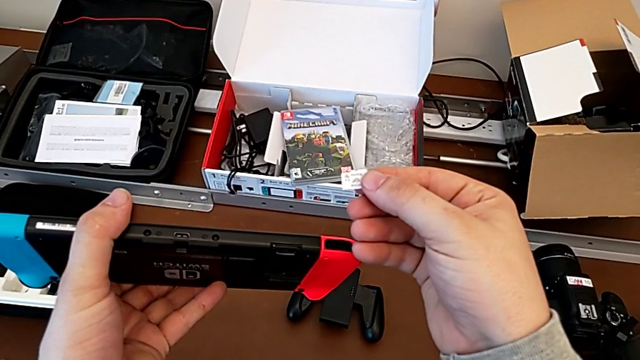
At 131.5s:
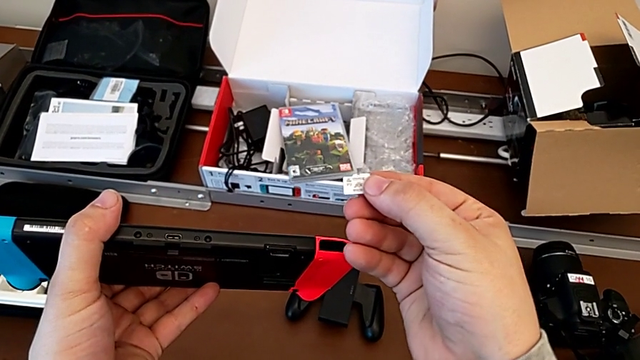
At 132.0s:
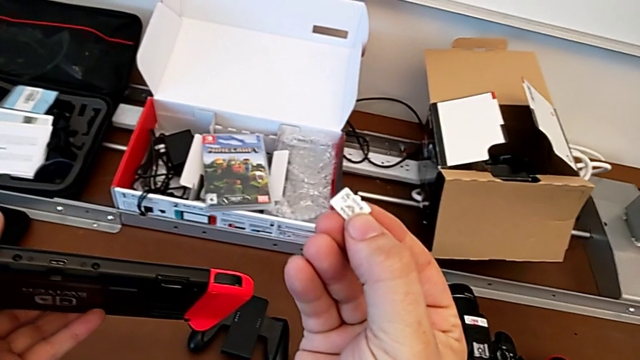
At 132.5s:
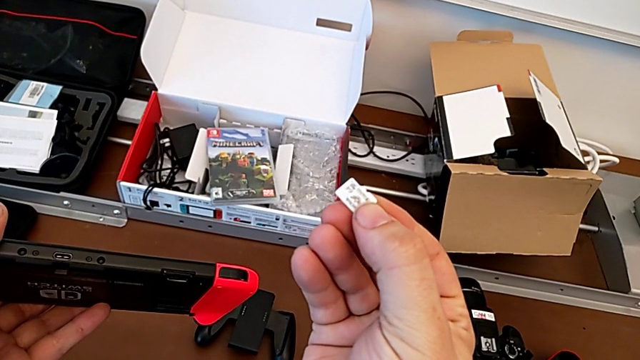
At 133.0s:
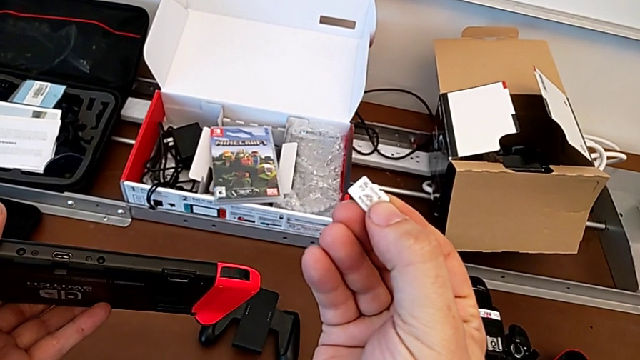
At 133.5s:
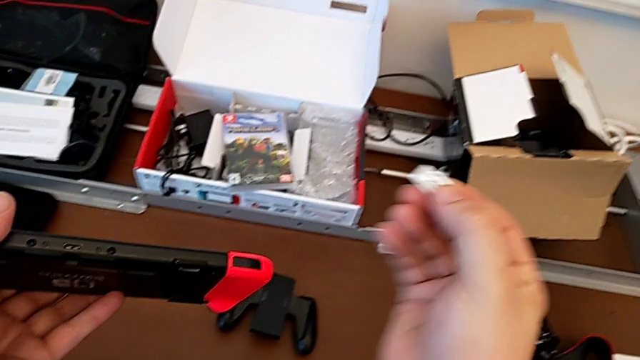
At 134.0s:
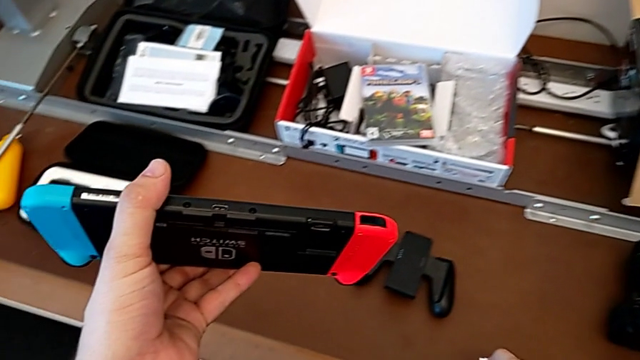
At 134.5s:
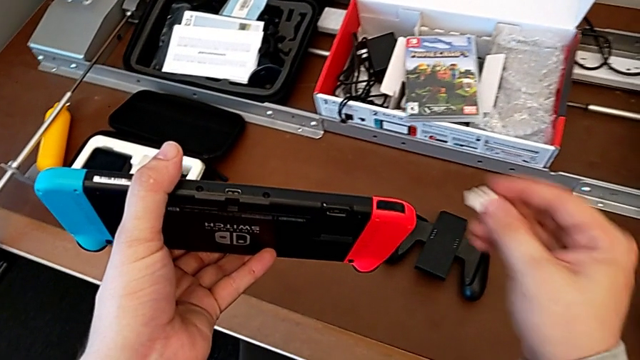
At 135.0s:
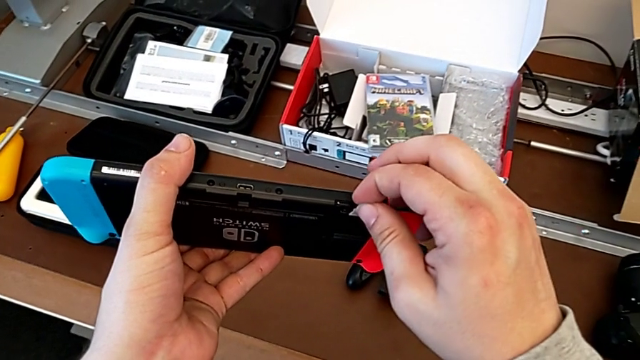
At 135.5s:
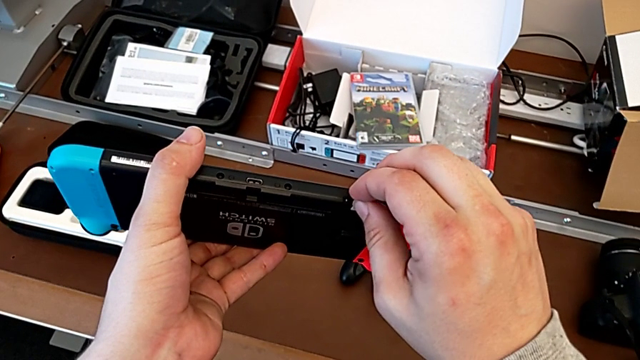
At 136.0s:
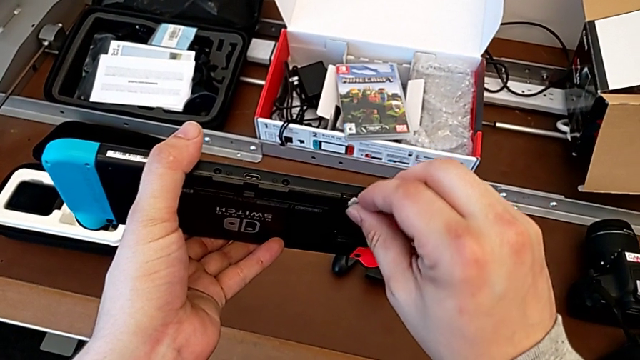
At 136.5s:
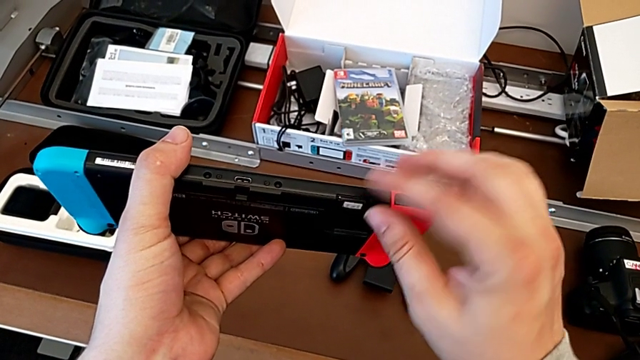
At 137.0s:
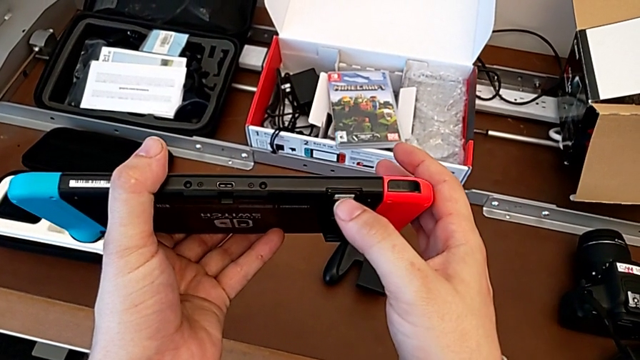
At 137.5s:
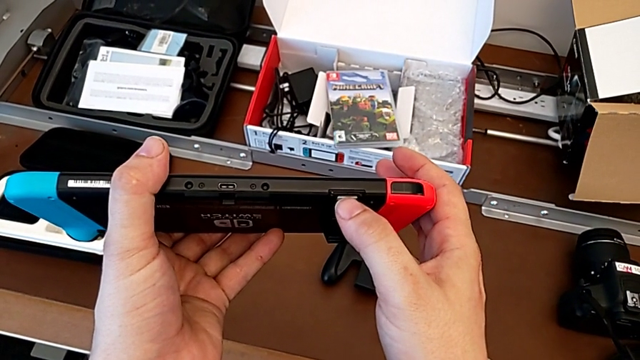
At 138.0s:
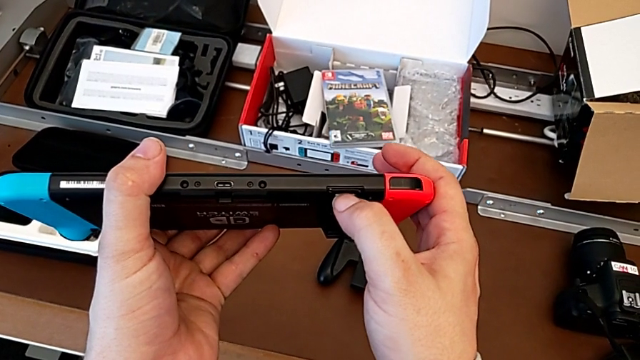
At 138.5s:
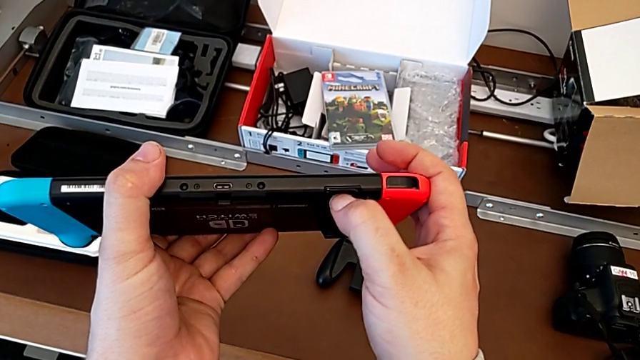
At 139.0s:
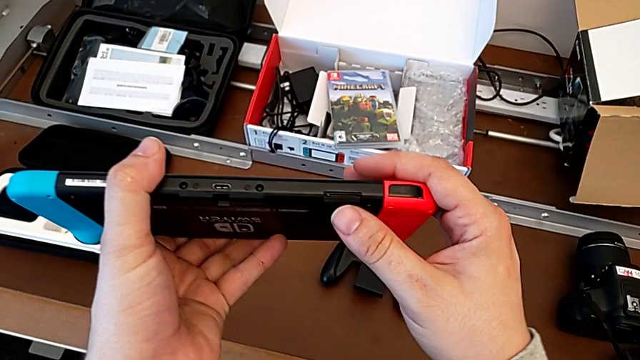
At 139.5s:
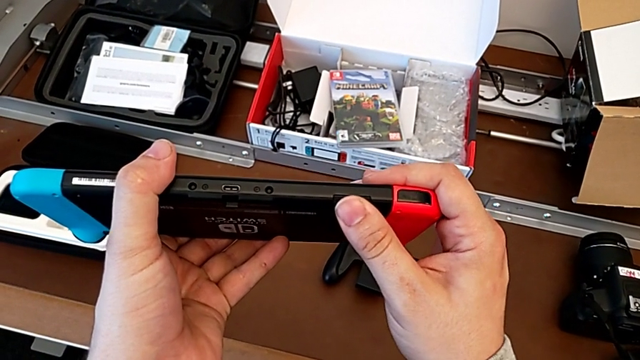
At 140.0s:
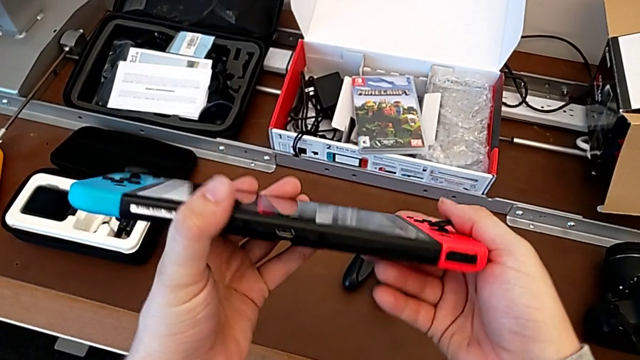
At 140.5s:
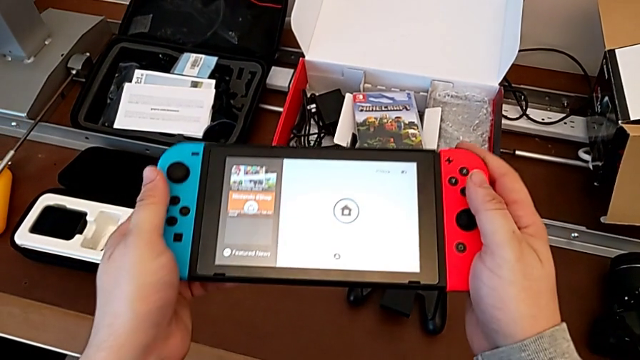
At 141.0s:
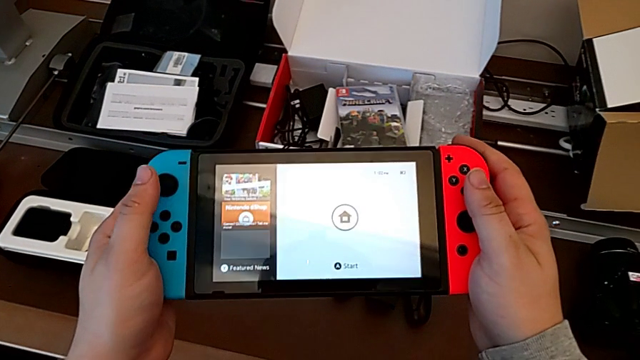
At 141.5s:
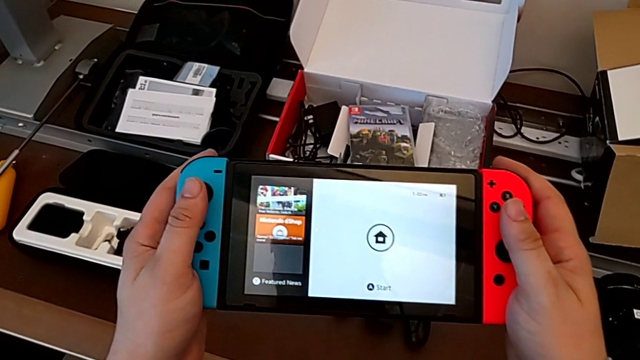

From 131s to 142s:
The camera wearer is changing the SD card of the Nintendo Switch. They inspect the SD card, lift it with the right hand, insert it, push it, close the kickstand and flip the Nintendo Switch.

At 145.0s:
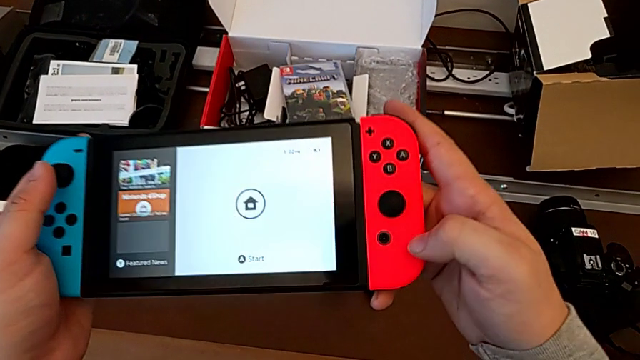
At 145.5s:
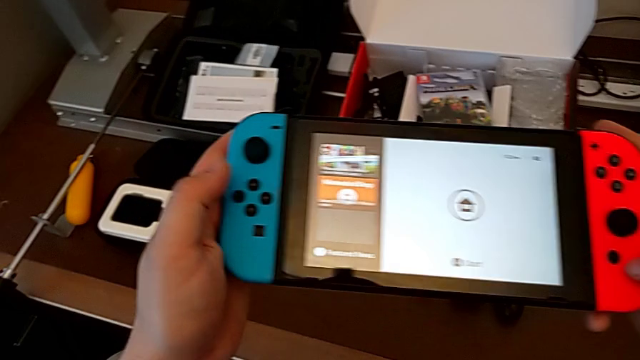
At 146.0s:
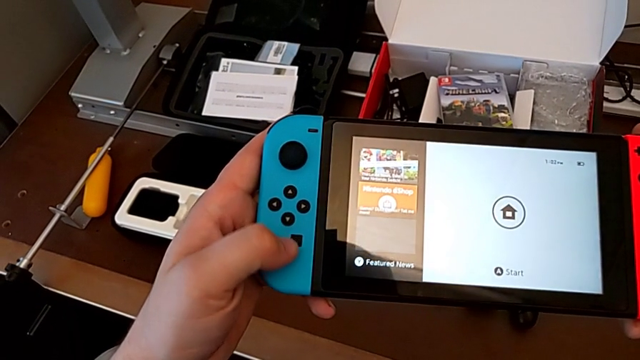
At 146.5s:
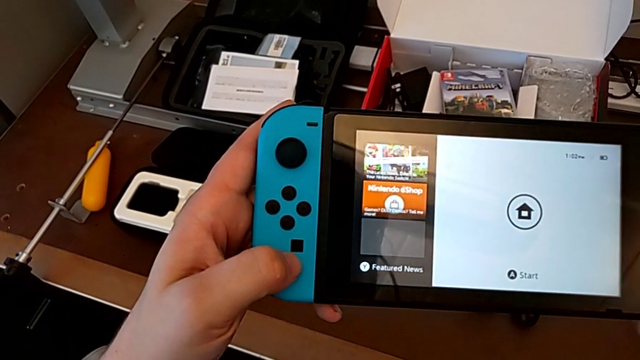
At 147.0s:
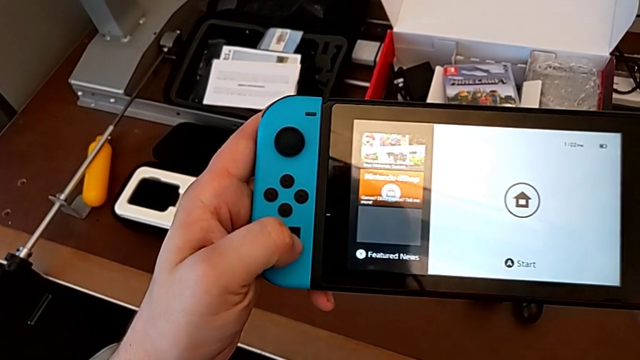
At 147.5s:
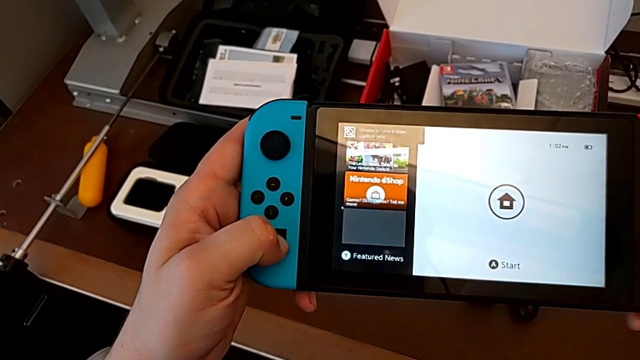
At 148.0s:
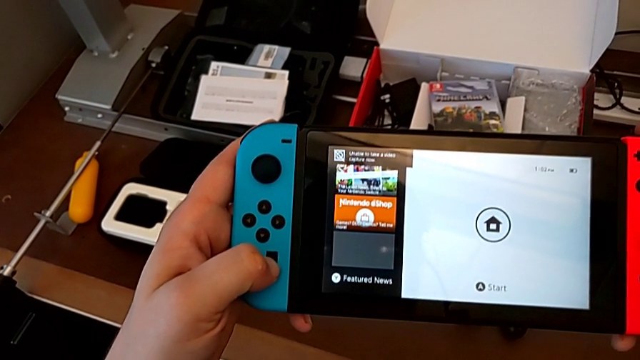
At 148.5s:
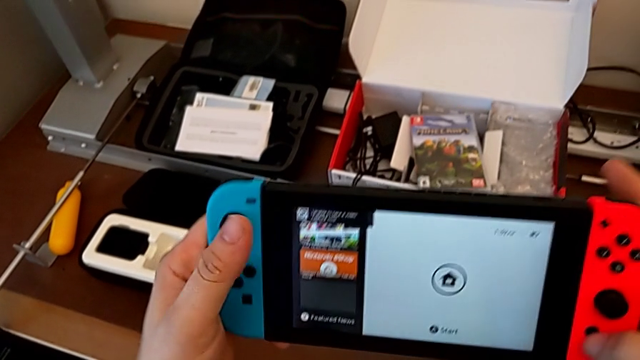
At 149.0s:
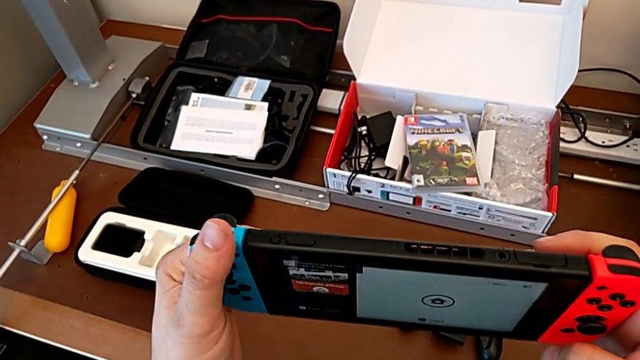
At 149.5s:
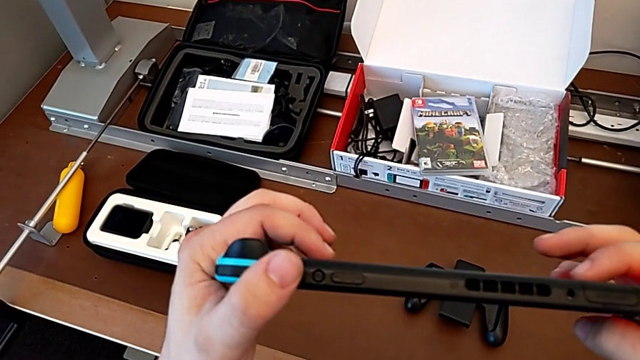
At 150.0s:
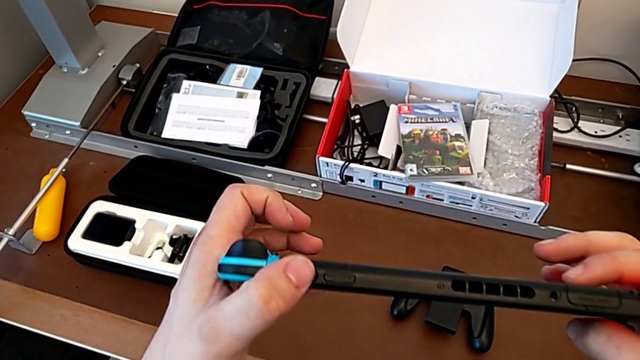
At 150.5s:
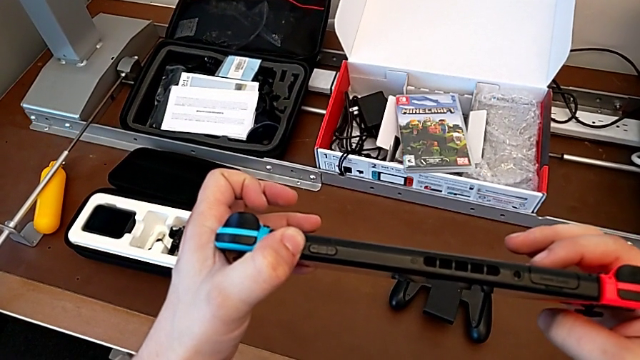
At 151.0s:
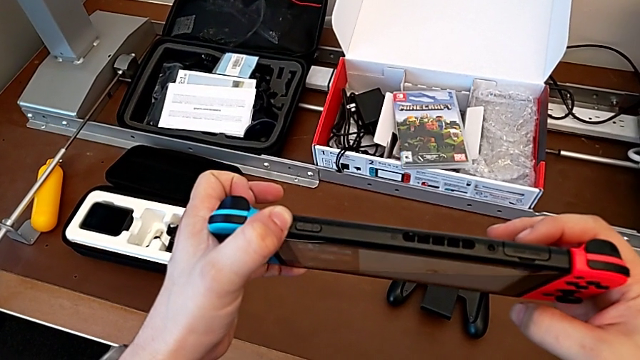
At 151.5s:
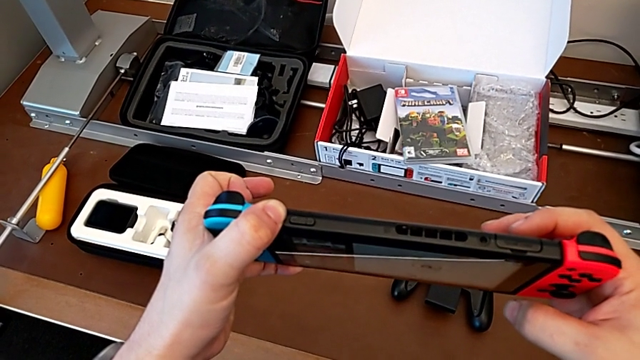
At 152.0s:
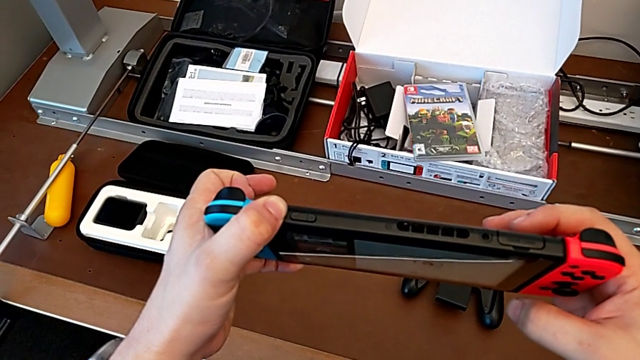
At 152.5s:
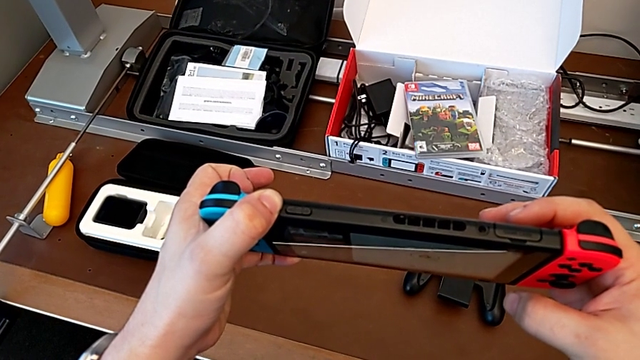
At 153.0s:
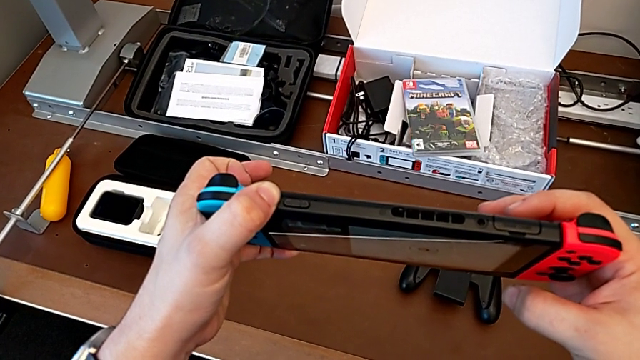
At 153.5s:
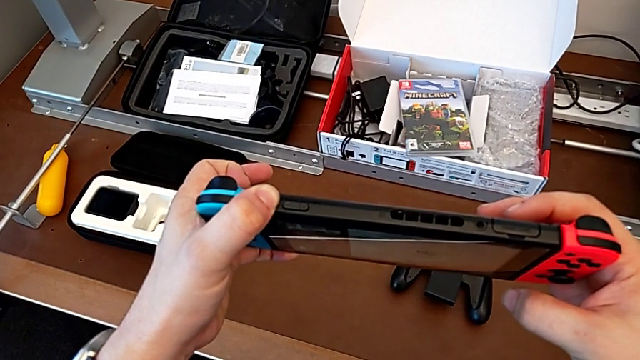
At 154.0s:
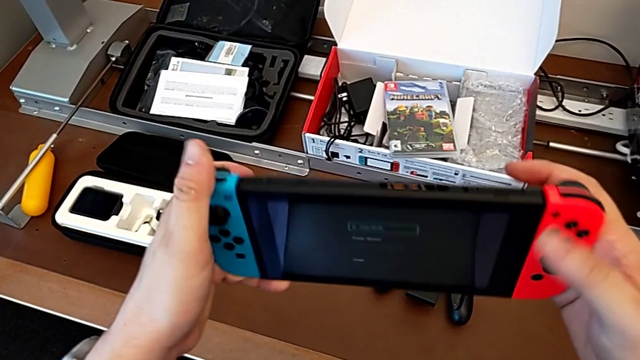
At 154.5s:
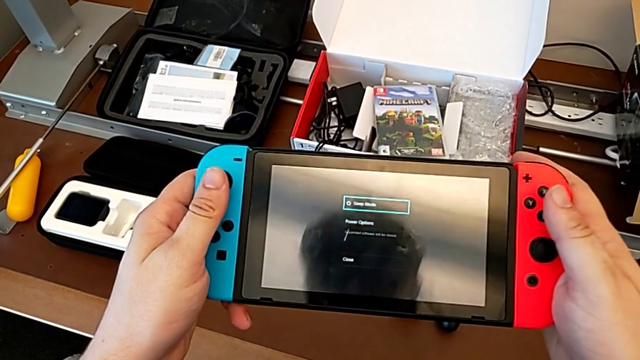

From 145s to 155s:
The camera wearer is turning off the Nintendo Switch. They inspect the Nintendo Switch, flip it, hold the button and flip the Nintendo Switch.
